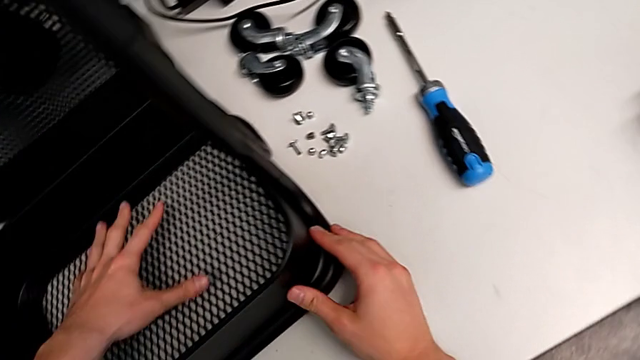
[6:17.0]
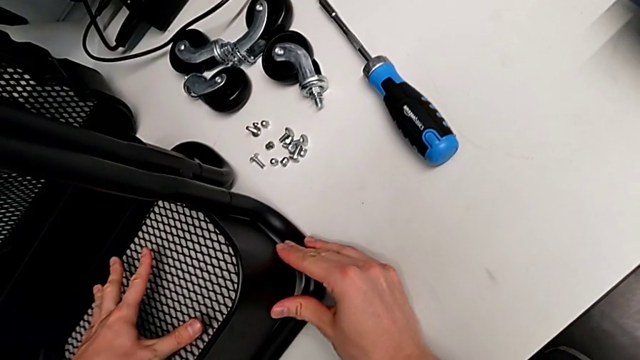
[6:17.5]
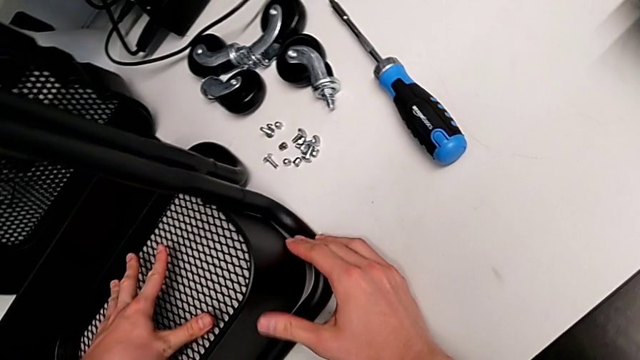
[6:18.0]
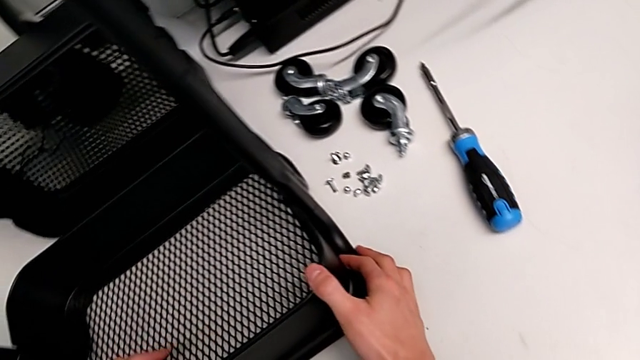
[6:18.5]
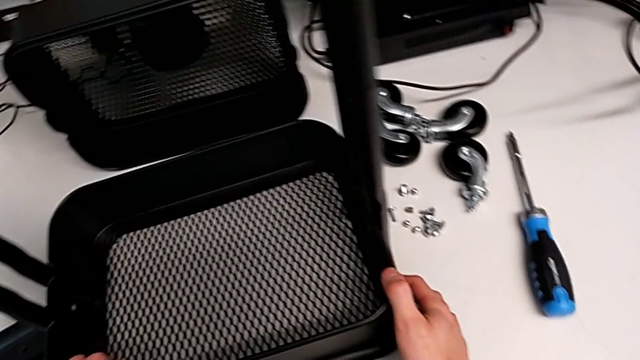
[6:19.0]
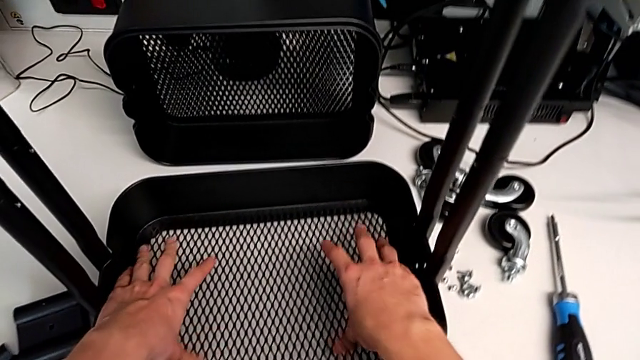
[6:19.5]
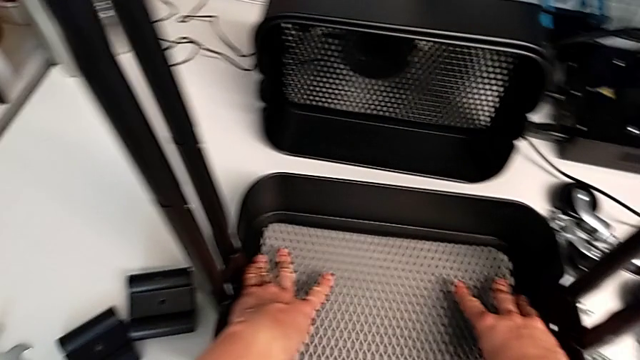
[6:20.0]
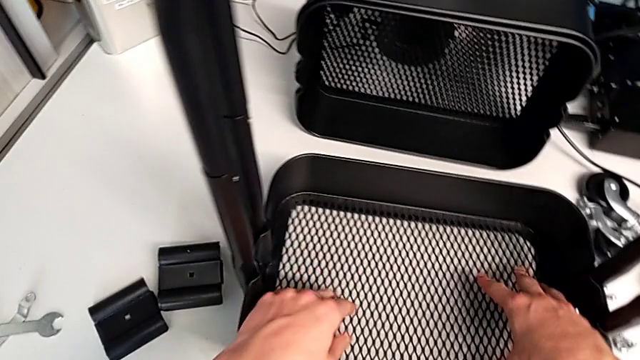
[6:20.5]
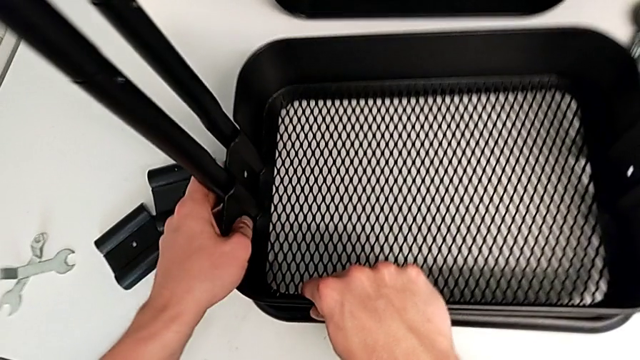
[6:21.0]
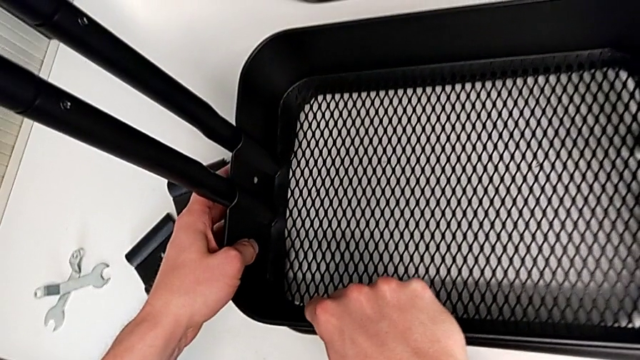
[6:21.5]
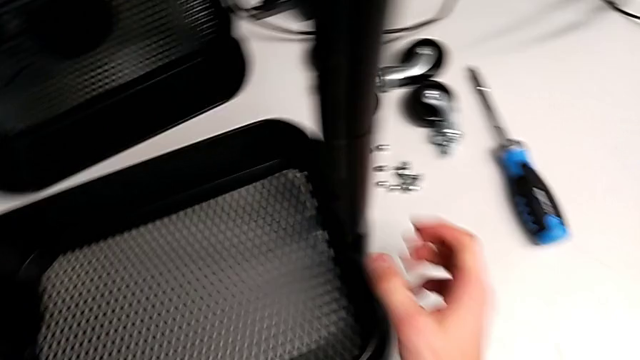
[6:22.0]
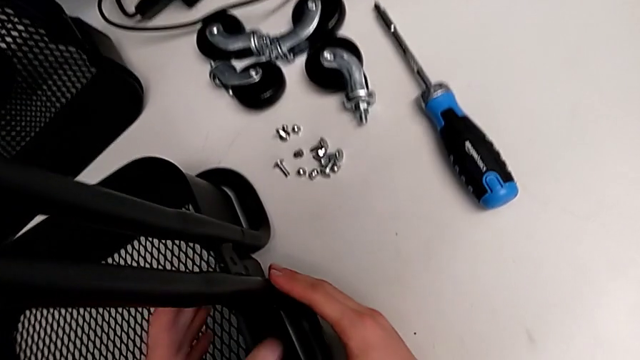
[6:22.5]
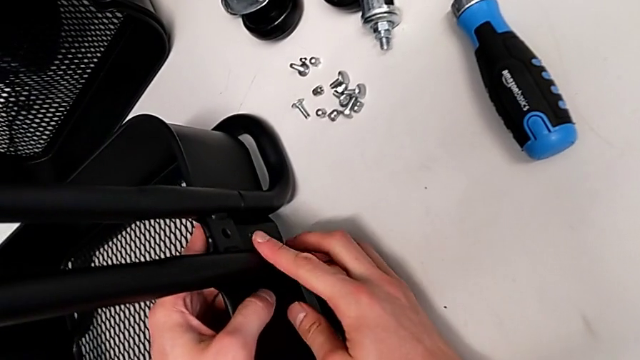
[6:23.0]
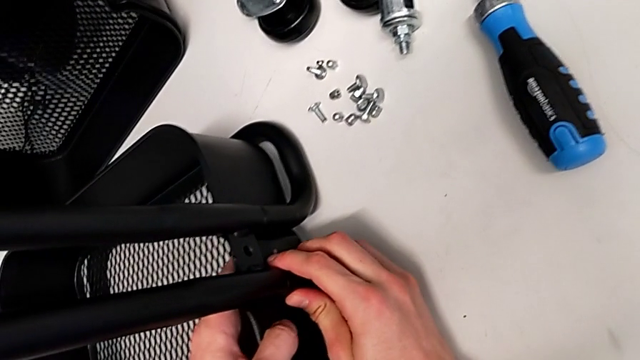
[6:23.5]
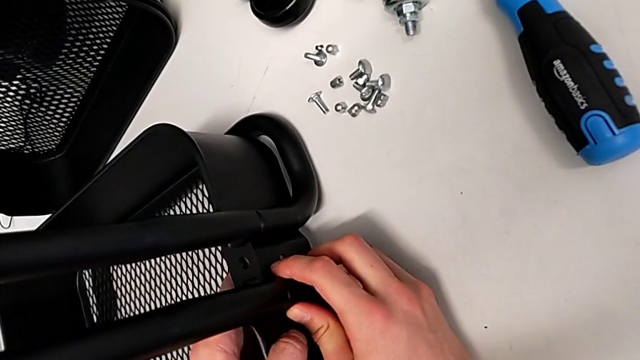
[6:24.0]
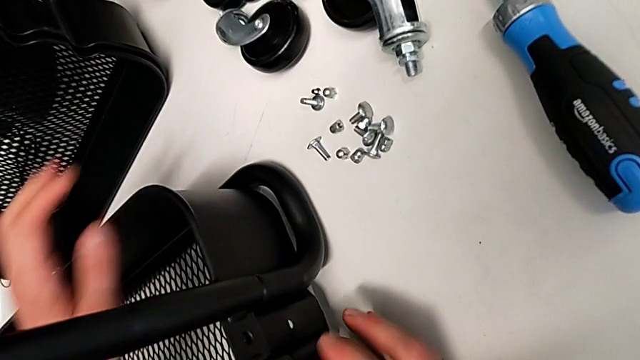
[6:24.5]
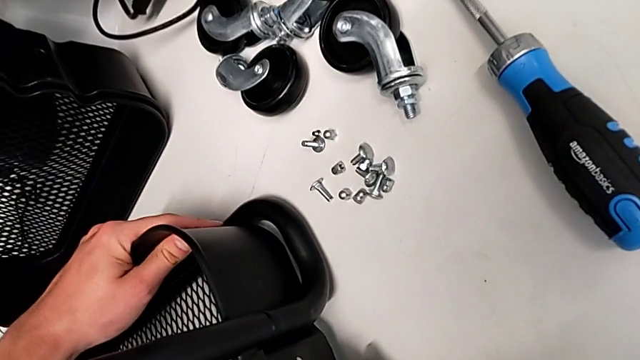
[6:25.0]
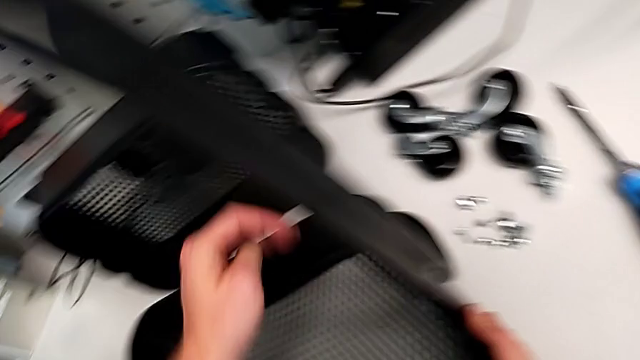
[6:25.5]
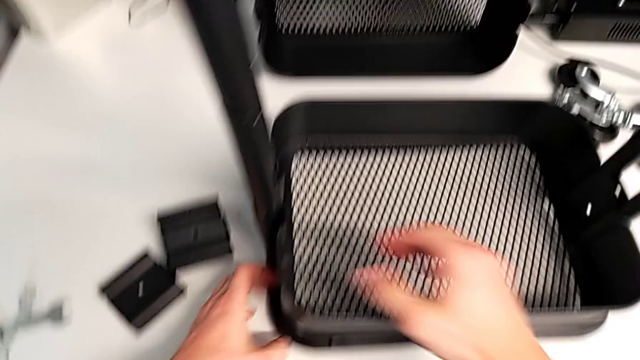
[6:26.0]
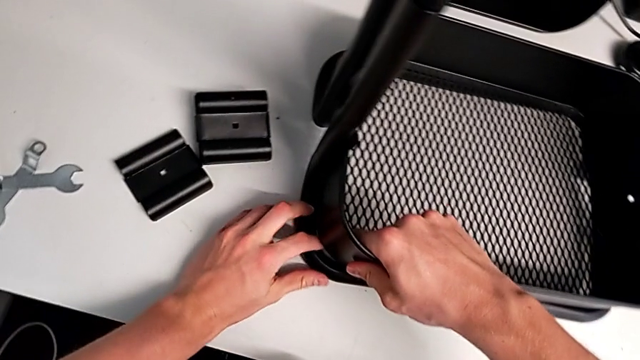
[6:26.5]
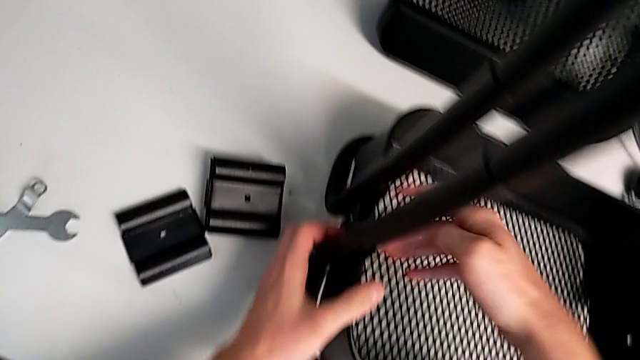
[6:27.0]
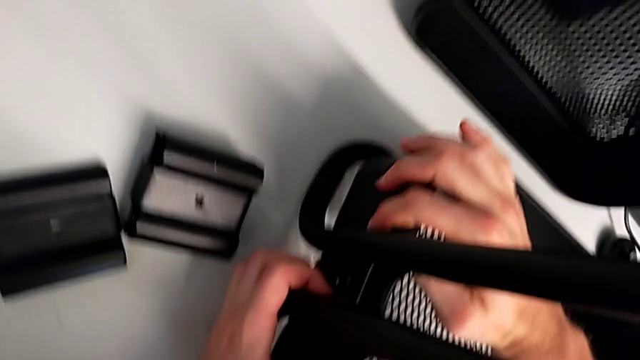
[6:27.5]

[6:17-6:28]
The camera wearer is assembling the bottom tray. They keep inserting the first grid tray.

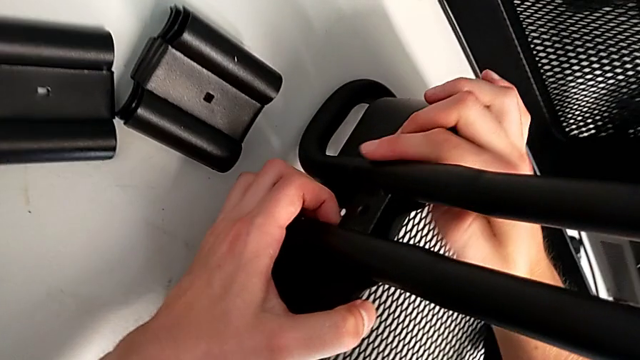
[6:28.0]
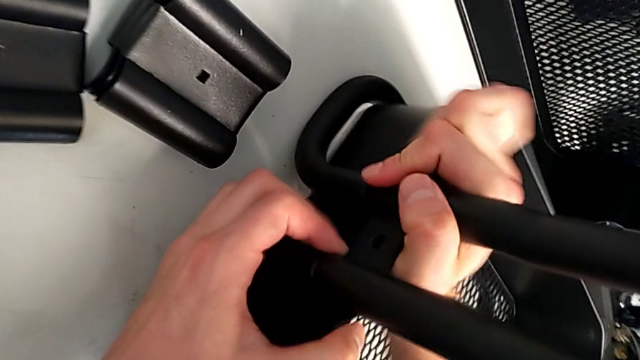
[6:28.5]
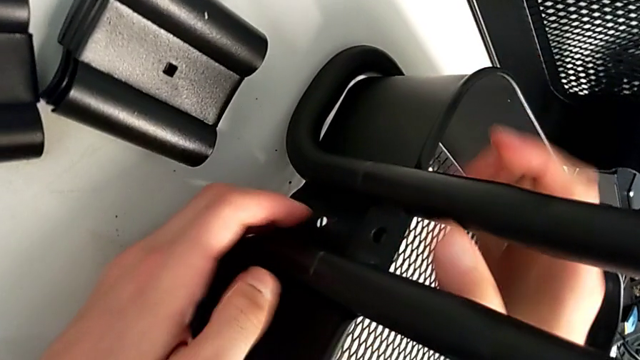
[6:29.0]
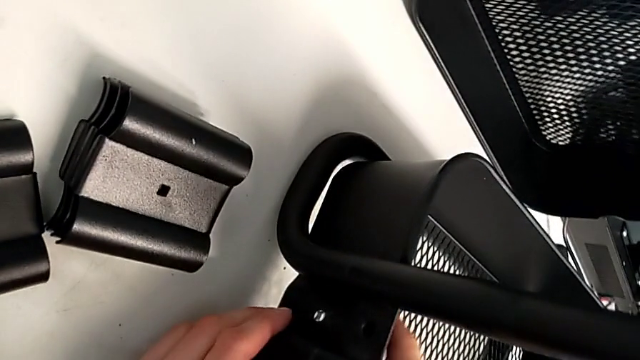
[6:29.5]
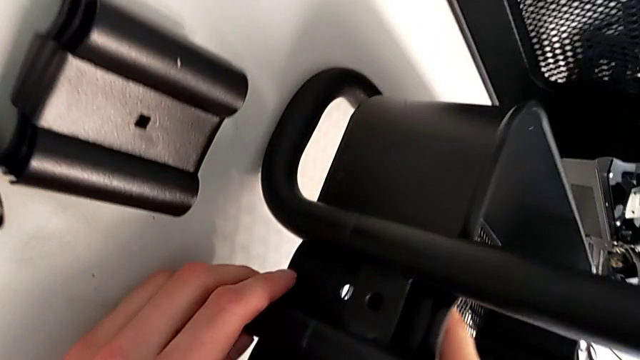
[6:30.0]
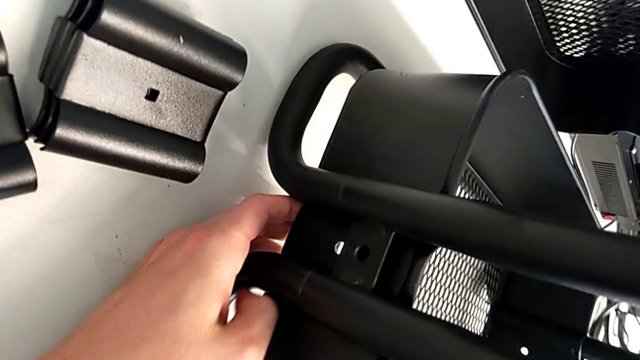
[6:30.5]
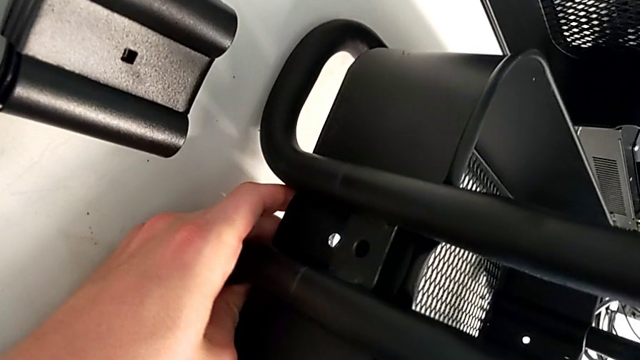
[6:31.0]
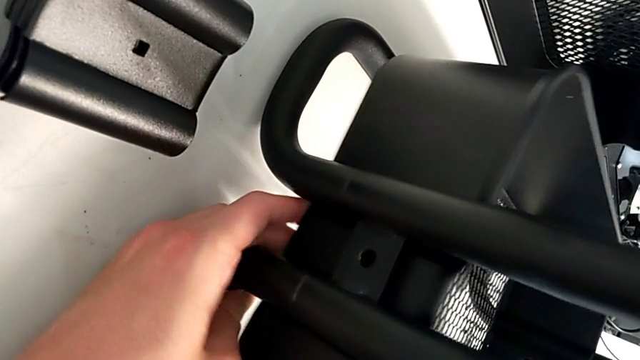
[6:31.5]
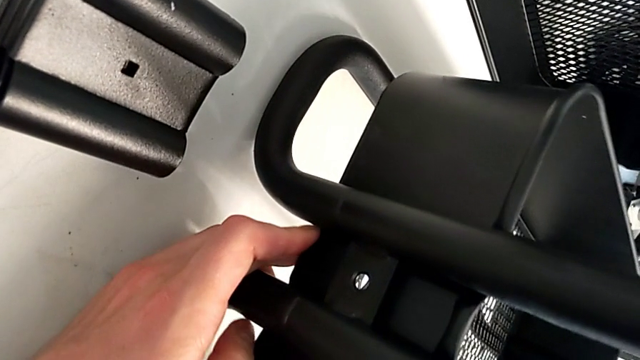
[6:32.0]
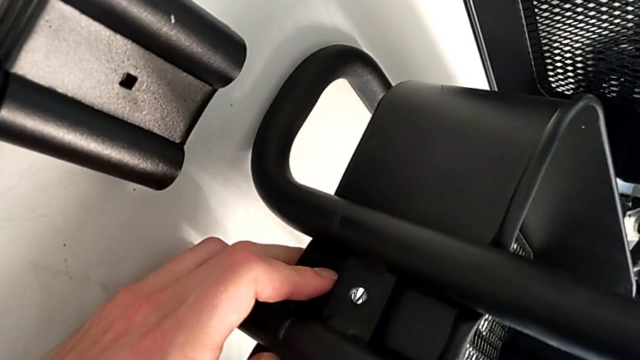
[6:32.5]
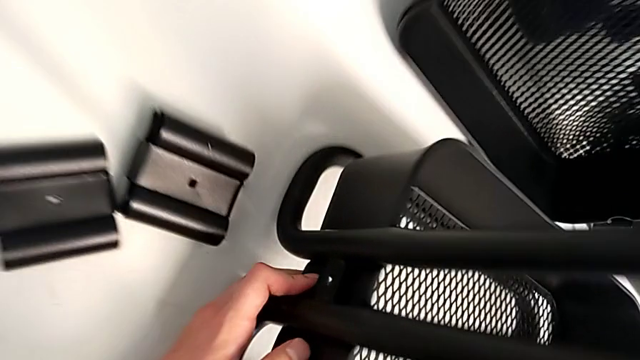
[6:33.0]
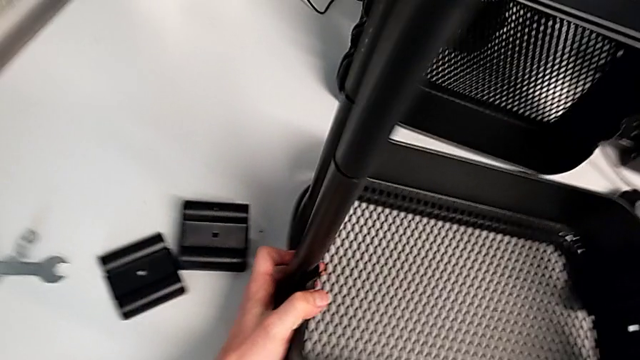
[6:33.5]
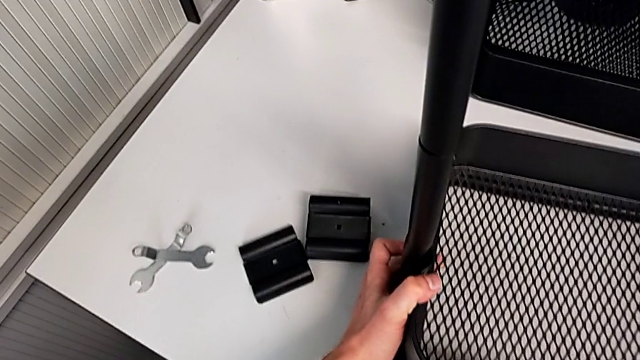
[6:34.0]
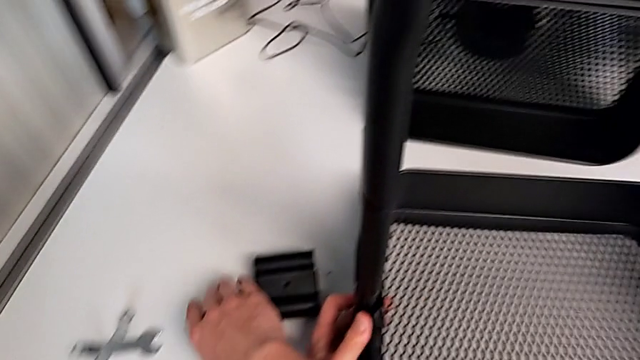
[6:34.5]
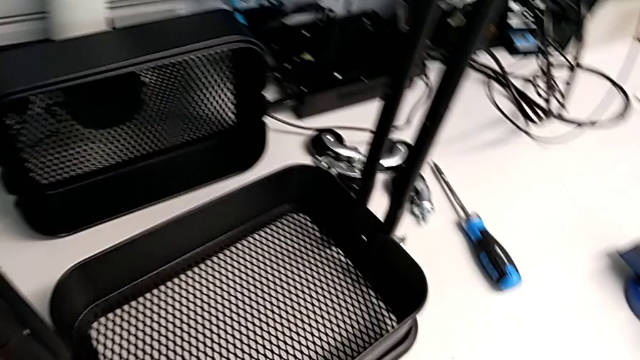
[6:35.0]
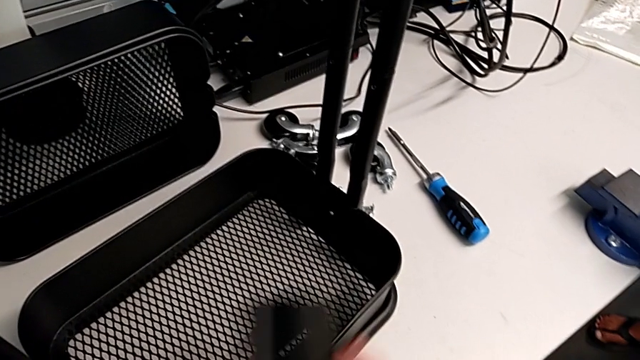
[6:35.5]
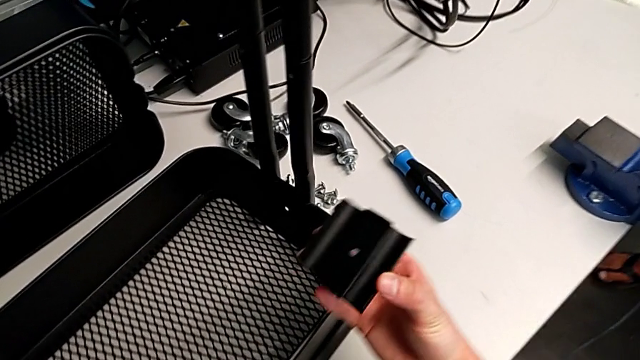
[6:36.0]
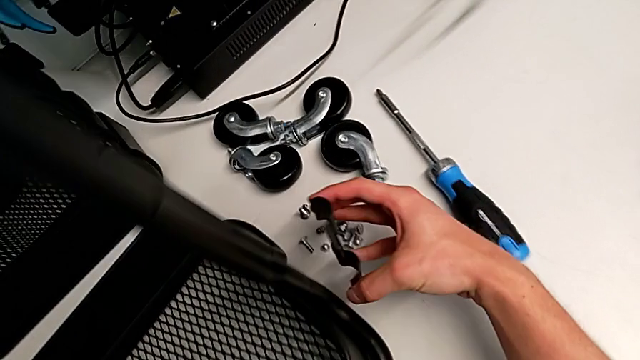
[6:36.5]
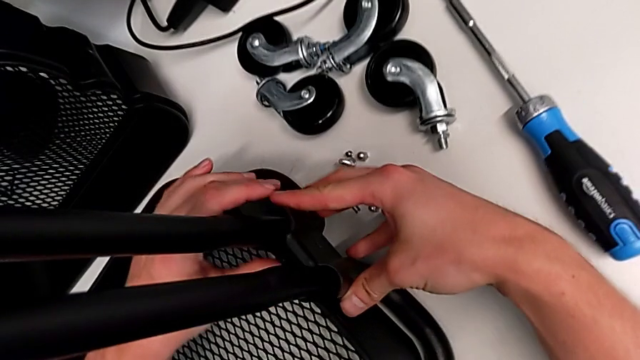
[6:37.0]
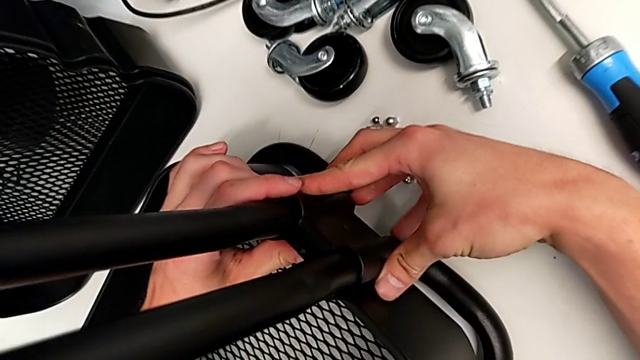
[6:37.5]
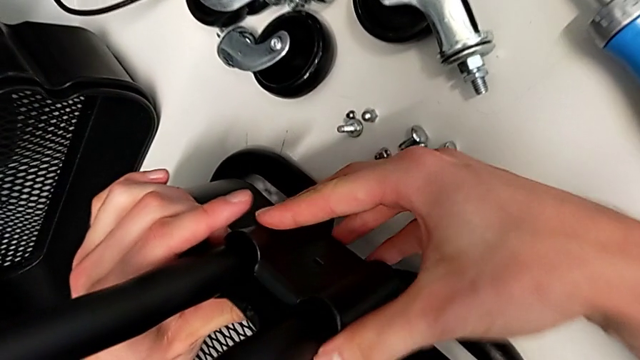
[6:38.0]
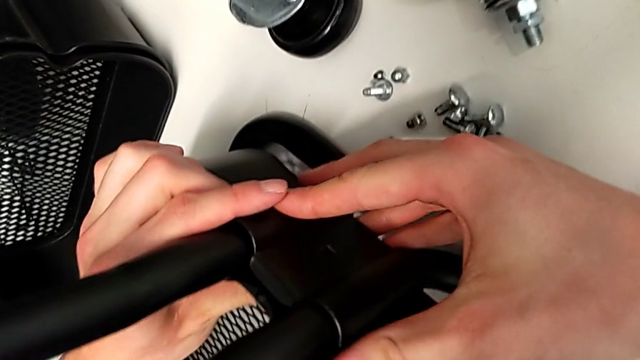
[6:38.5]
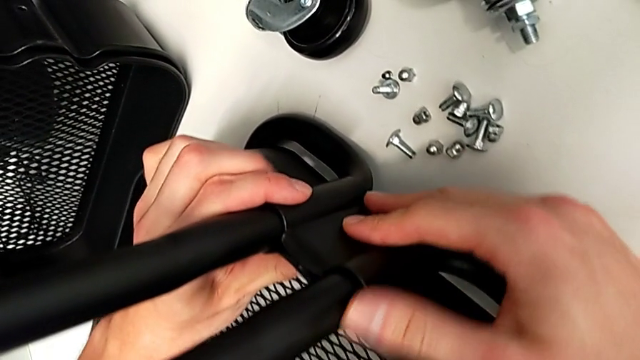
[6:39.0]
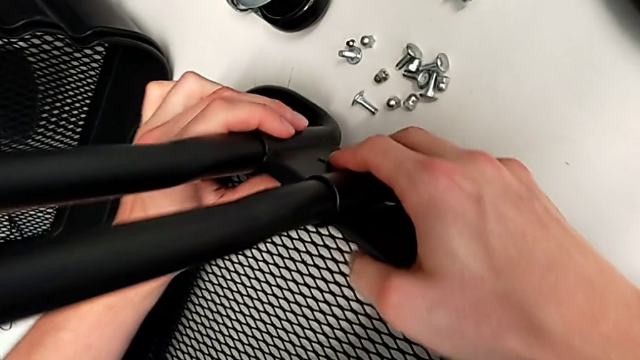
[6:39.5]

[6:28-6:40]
The camera wearer is assembling the bottom tray. They align the first grid tray, grab the bracket and assemble it.
